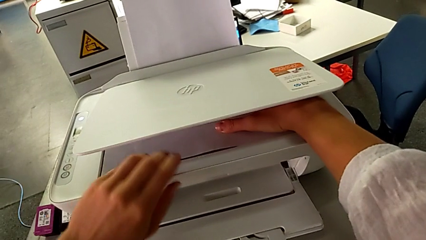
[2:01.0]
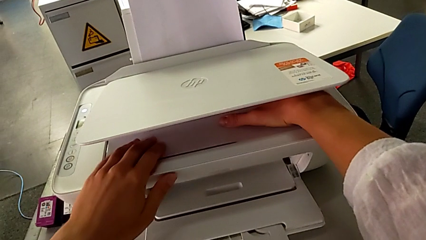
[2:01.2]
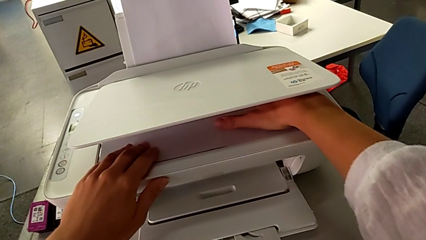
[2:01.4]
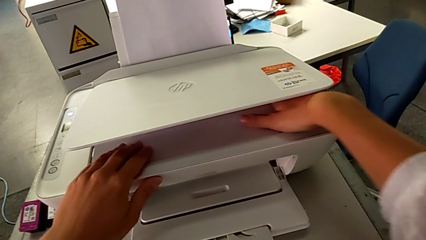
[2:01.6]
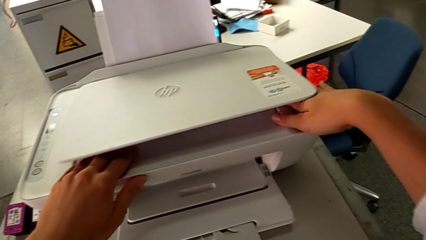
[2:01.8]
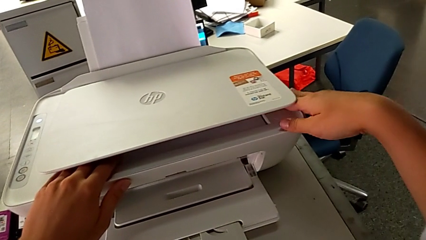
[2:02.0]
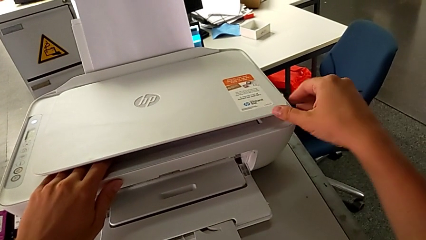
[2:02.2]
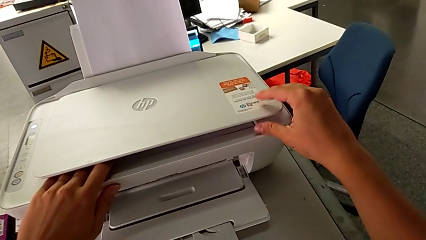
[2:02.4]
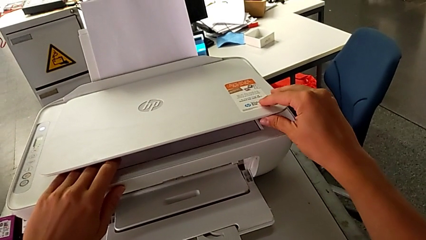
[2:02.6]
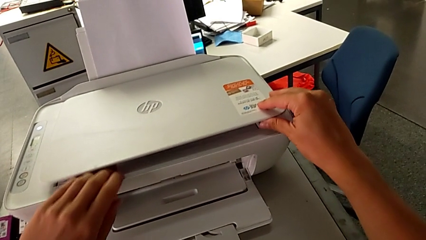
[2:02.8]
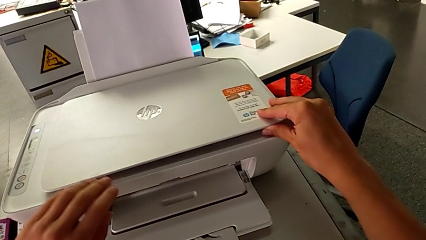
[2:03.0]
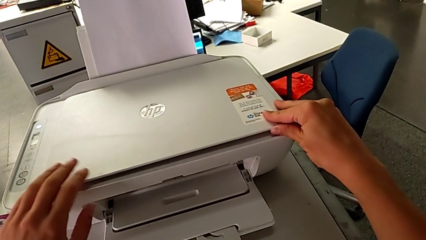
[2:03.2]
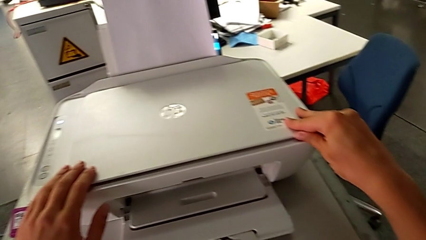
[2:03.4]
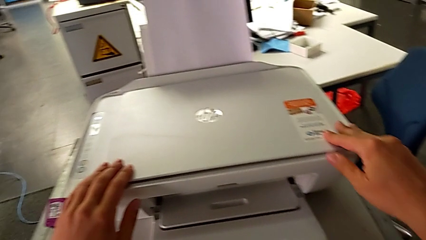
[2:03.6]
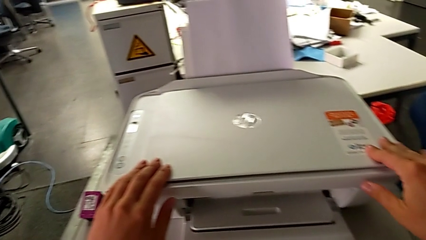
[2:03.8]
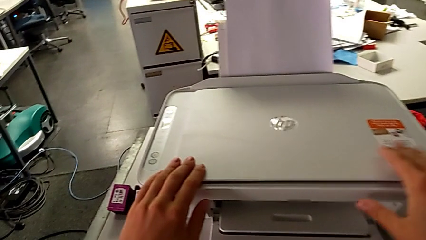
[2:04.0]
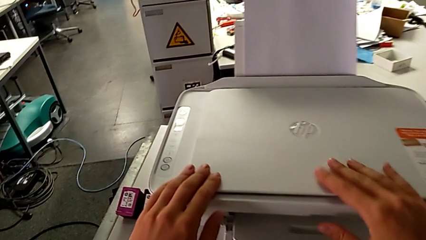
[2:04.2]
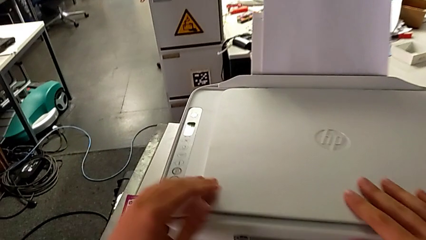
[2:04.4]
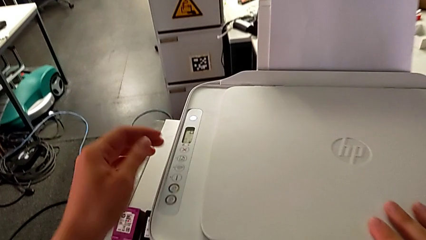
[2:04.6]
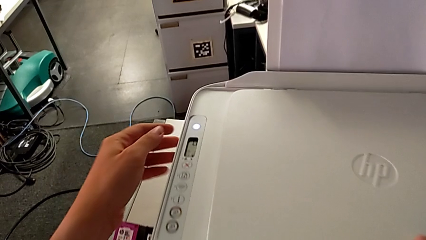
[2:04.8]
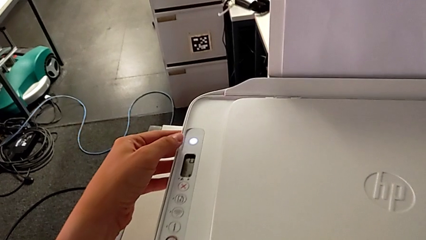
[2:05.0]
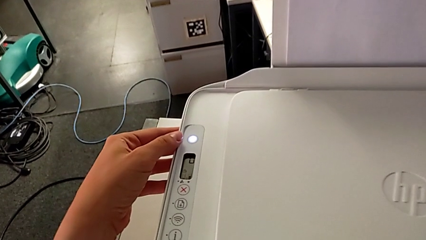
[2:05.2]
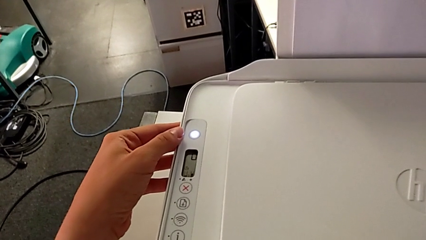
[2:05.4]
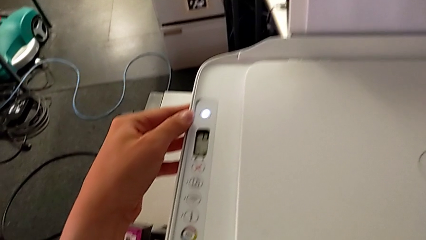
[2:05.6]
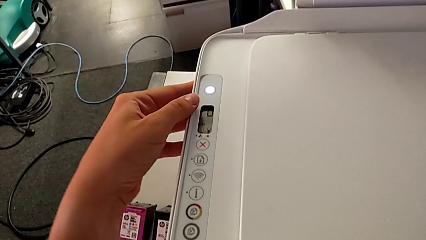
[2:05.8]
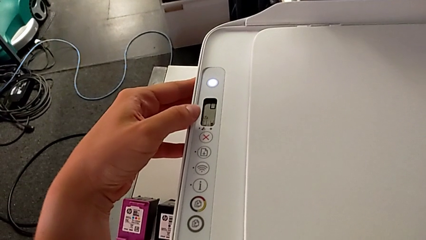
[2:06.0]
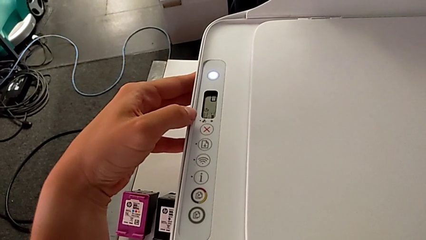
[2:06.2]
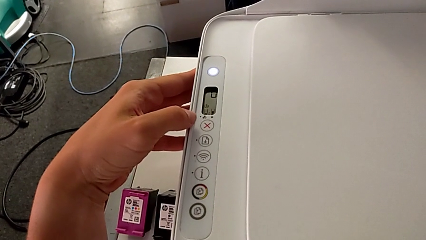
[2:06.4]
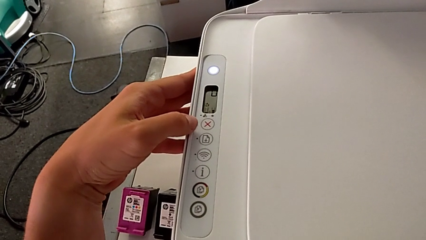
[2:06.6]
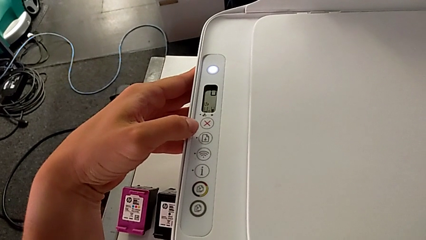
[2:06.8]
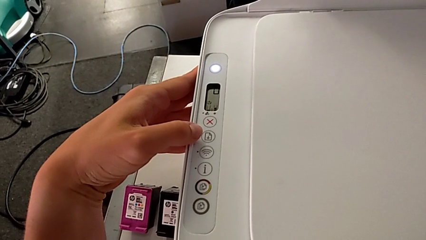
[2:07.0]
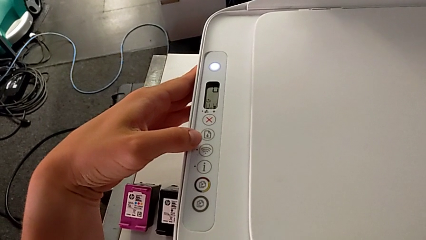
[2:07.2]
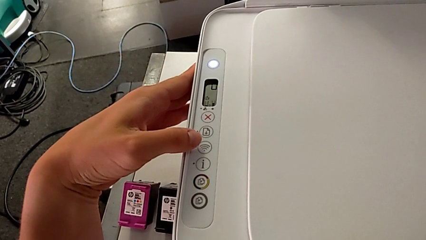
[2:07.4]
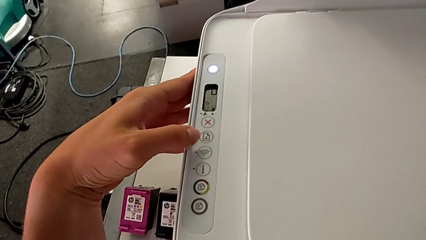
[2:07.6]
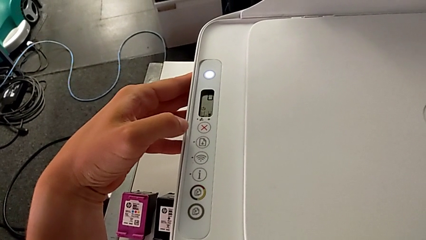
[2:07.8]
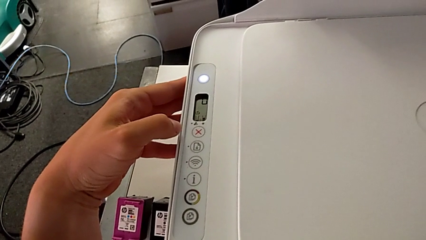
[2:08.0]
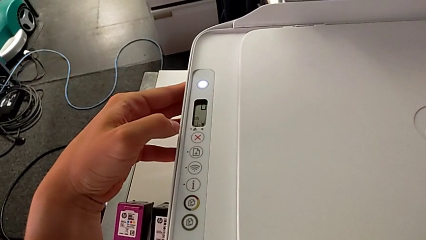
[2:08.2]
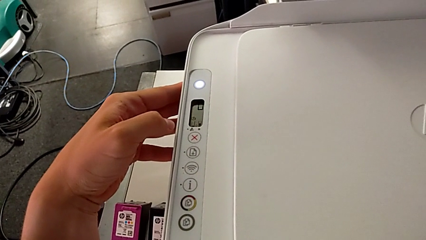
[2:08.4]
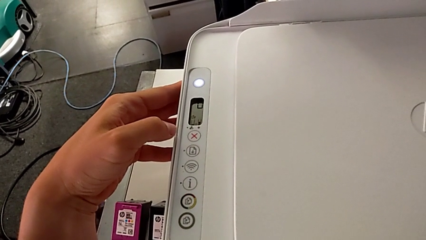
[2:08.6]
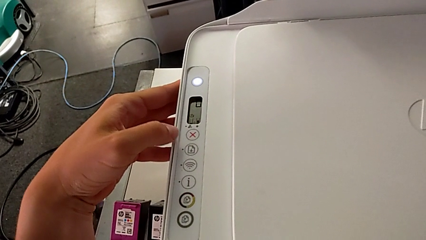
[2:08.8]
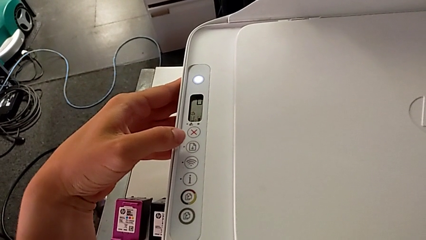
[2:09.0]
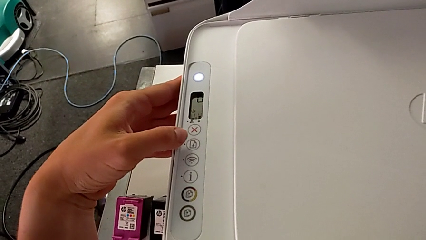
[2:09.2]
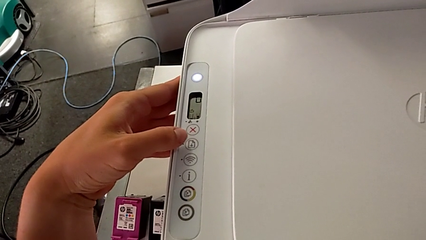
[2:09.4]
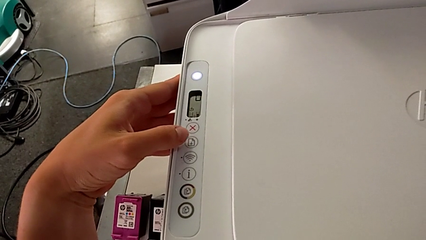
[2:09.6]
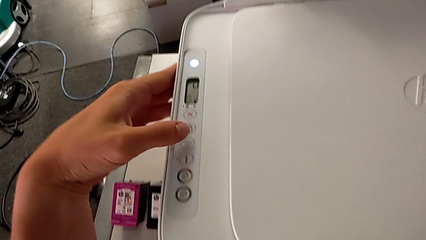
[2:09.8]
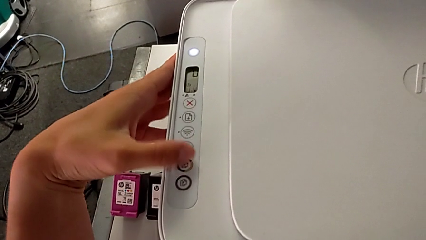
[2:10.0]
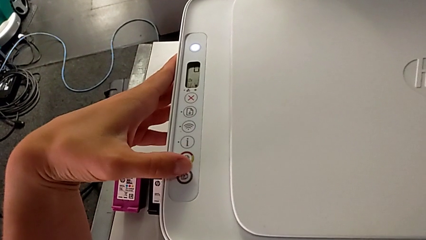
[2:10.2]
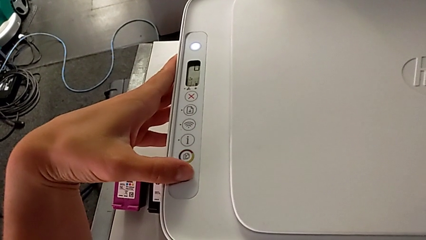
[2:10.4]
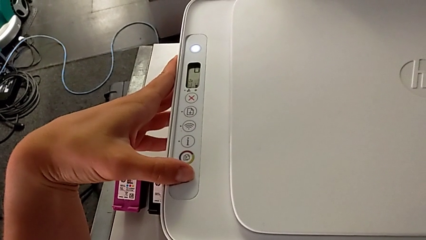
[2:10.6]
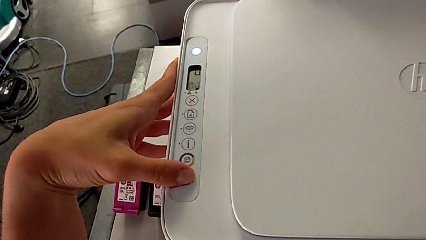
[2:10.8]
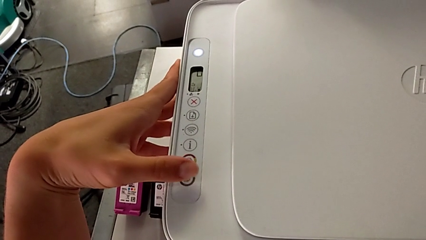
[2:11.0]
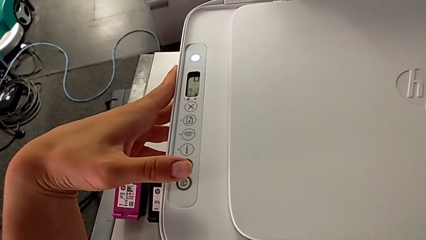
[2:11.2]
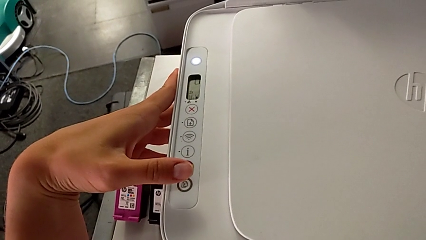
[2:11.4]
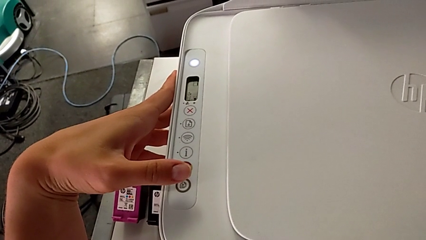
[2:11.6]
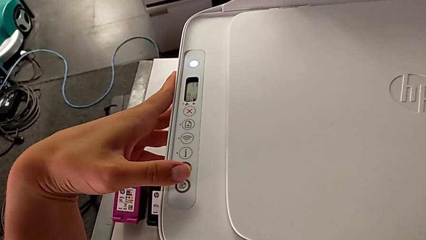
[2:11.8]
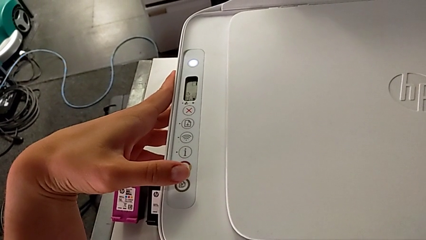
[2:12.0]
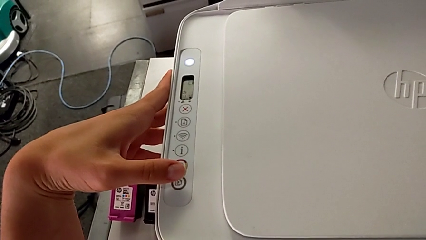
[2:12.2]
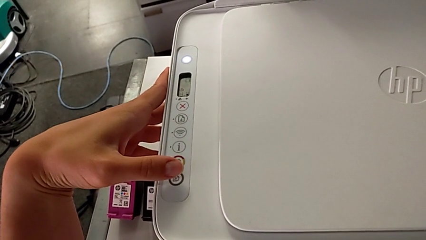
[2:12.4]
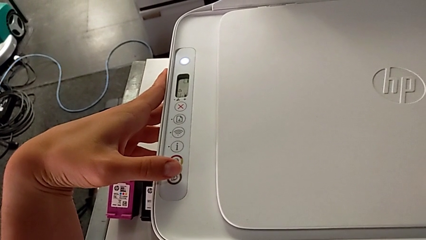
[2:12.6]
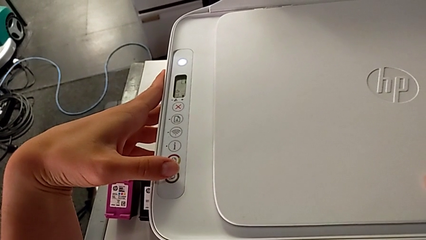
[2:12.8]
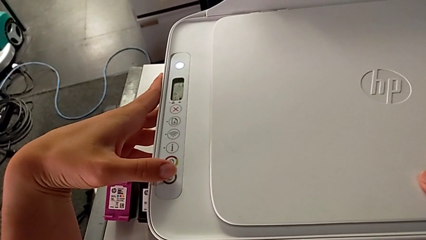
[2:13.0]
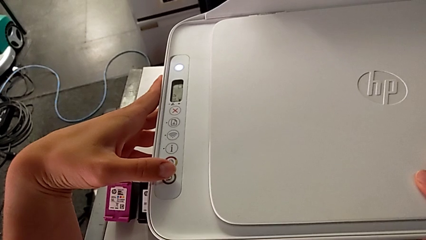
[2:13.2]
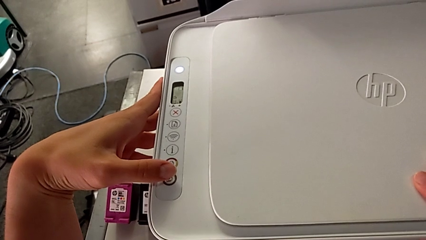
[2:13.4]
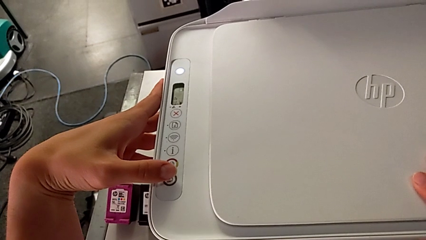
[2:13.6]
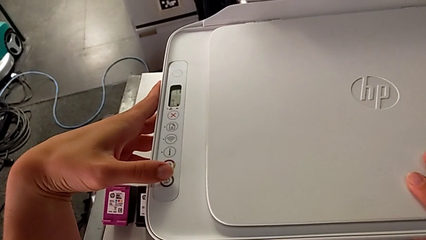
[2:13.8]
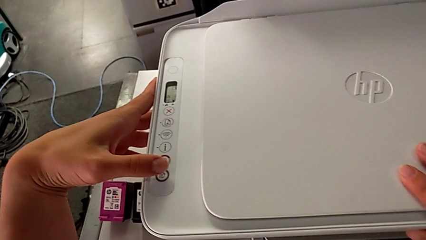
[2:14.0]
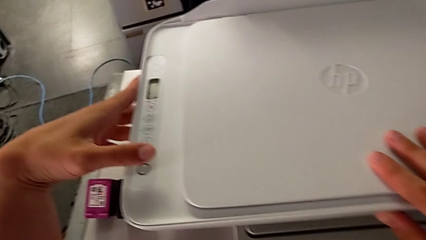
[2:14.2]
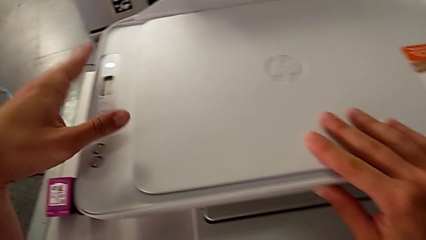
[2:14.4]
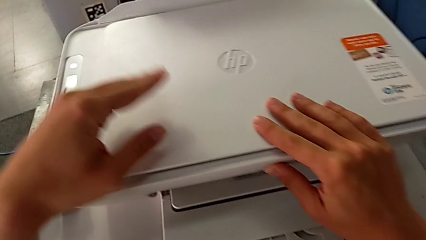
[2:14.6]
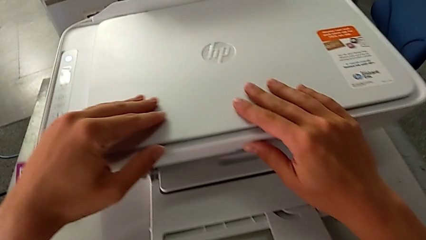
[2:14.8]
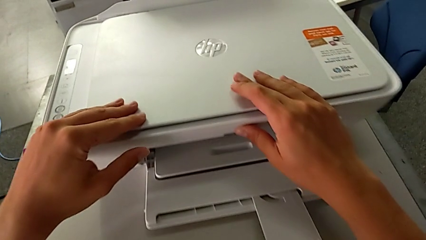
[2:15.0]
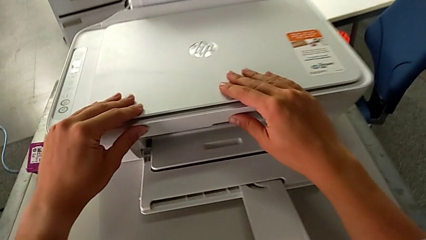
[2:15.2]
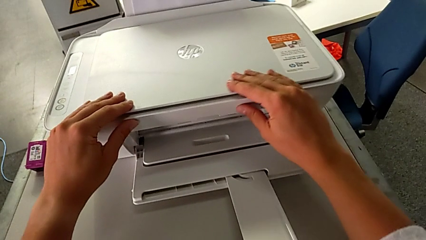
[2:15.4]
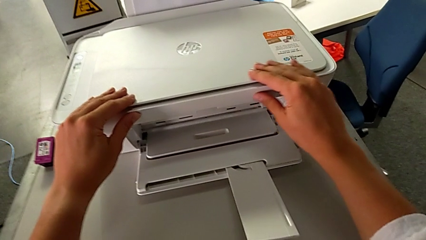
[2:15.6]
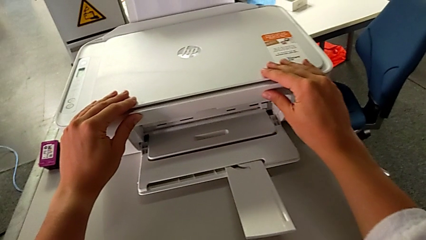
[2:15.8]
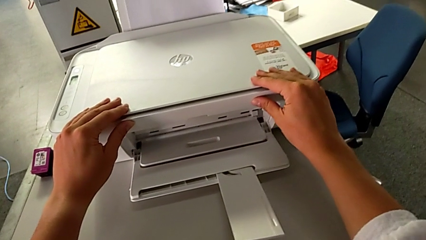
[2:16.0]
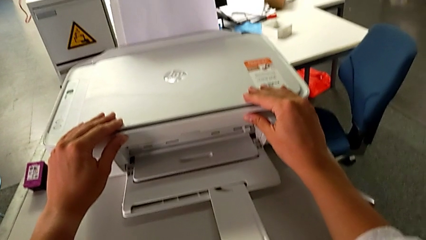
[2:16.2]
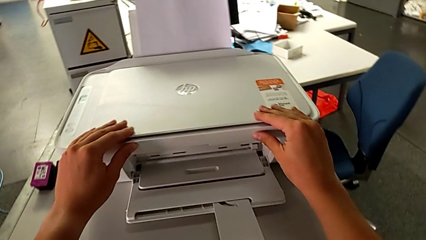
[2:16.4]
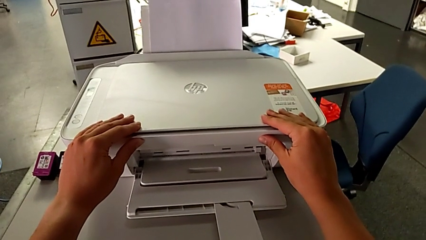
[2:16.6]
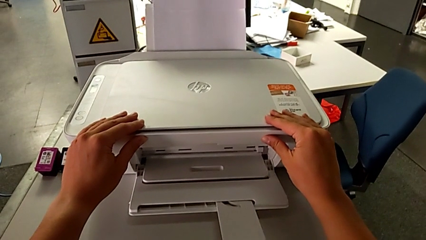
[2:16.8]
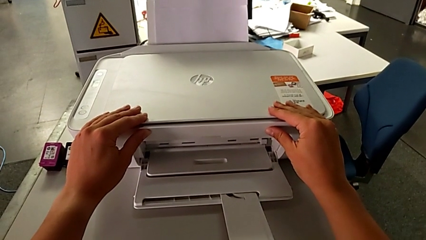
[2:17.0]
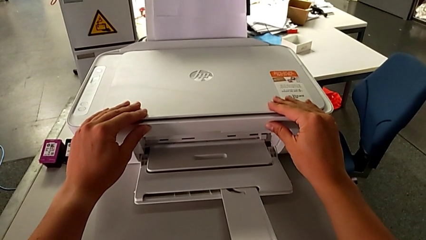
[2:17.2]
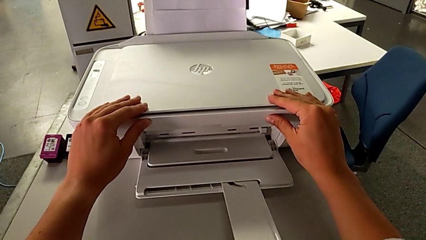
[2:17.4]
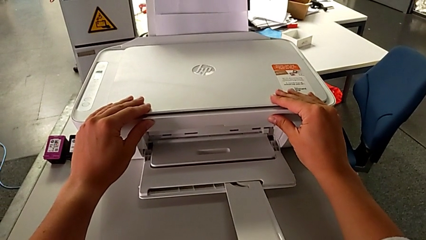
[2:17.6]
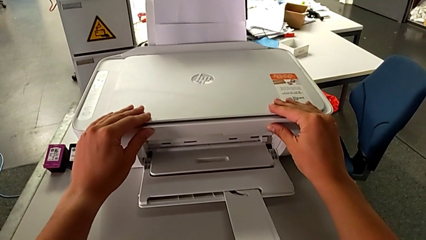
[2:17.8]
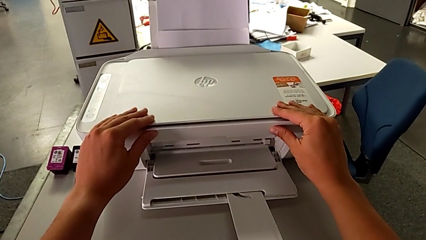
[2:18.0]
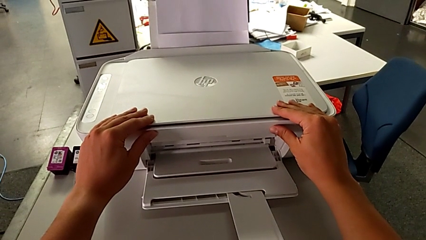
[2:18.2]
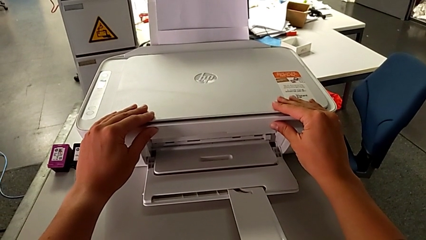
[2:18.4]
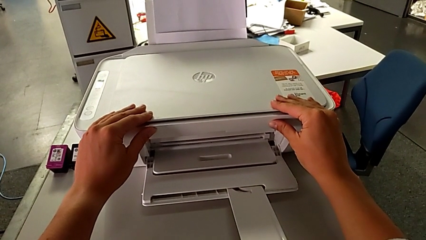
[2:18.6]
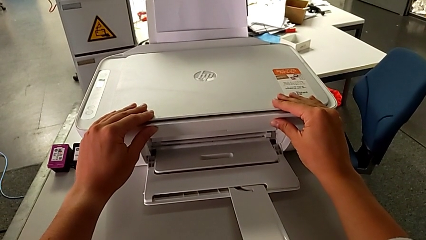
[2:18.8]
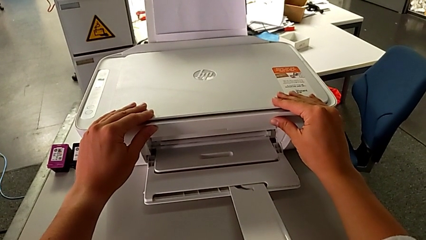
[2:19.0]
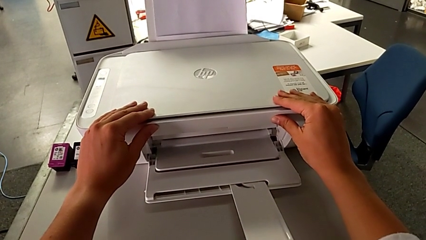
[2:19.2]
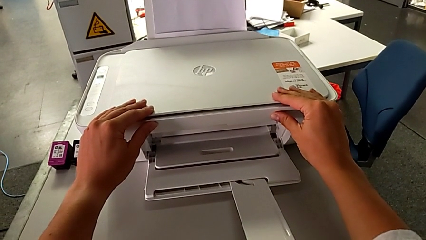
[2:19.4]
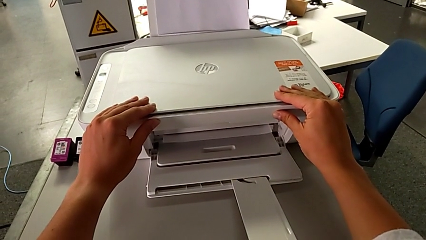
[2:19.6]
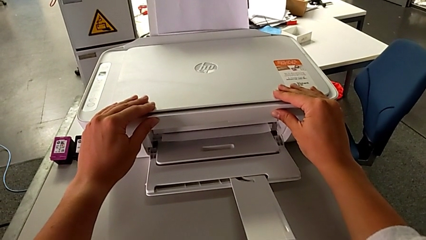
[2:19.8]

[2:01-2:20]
The camera wearer is making a copy of a white and black paper. They close the copy gate, close the printer, inspect the control button and press the bottom button.
